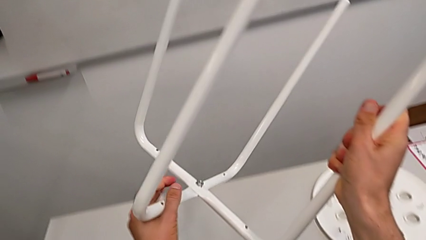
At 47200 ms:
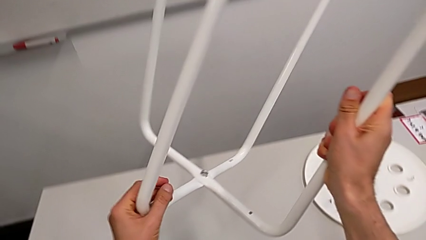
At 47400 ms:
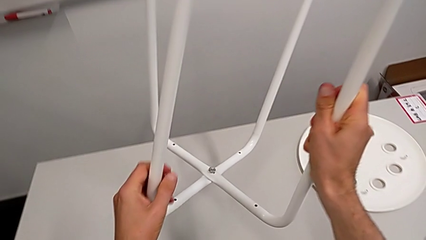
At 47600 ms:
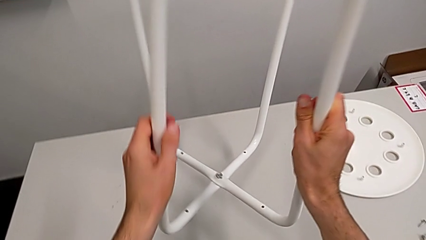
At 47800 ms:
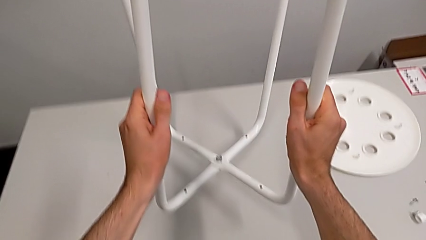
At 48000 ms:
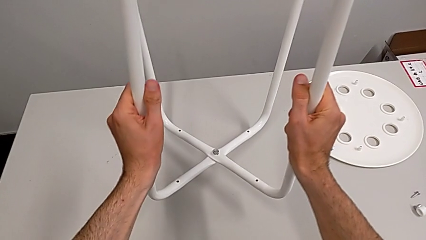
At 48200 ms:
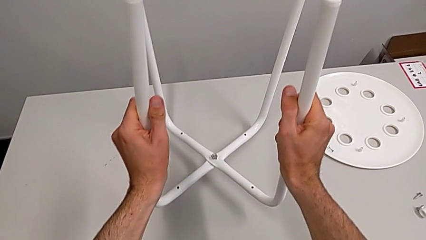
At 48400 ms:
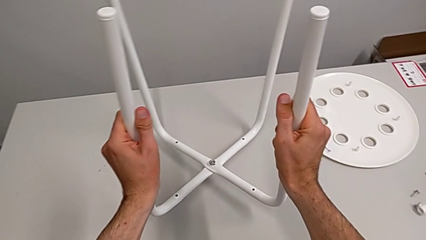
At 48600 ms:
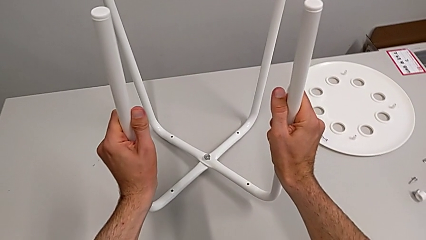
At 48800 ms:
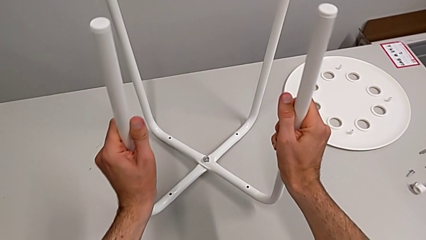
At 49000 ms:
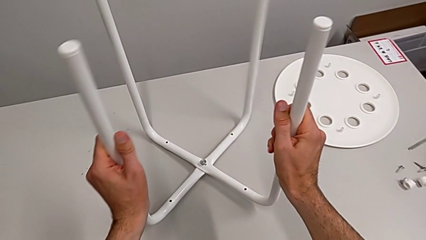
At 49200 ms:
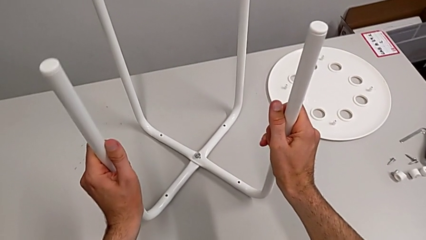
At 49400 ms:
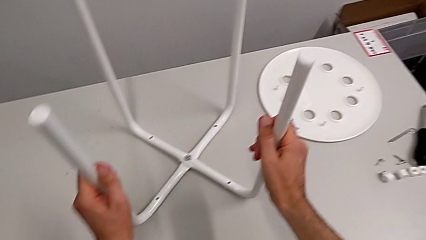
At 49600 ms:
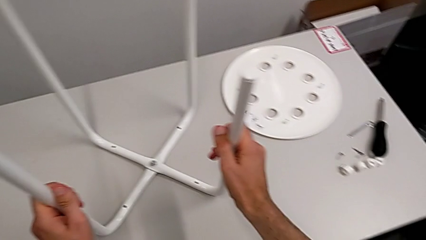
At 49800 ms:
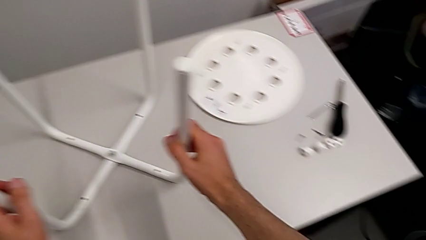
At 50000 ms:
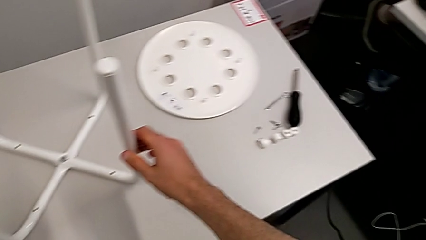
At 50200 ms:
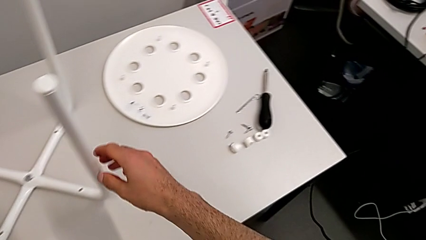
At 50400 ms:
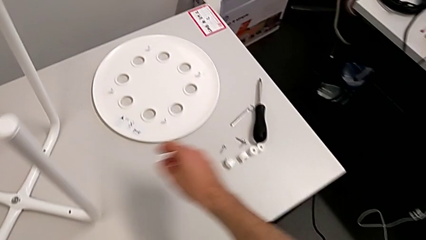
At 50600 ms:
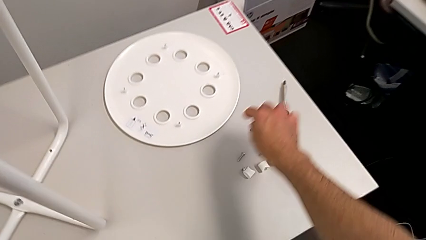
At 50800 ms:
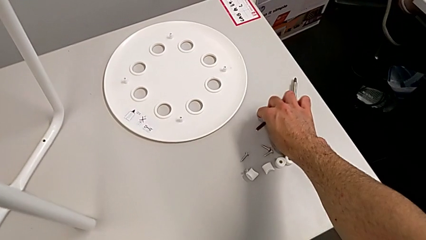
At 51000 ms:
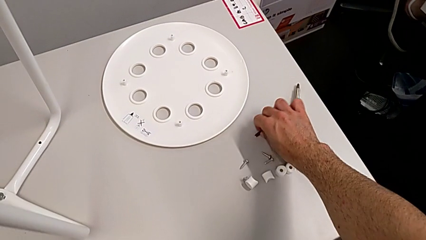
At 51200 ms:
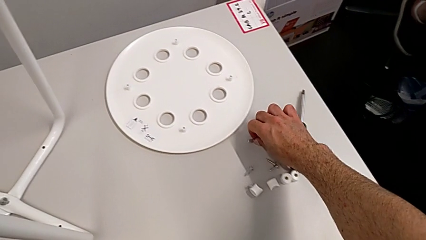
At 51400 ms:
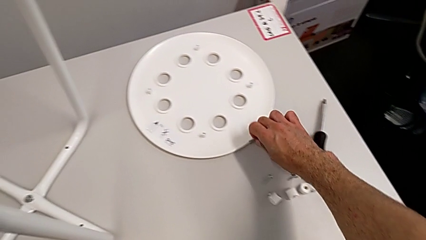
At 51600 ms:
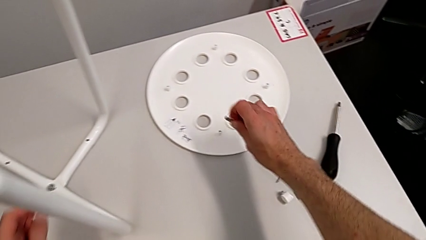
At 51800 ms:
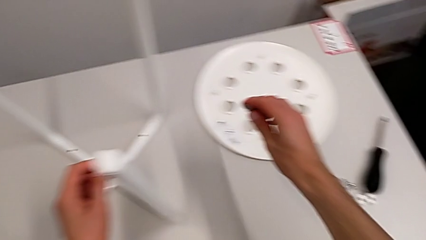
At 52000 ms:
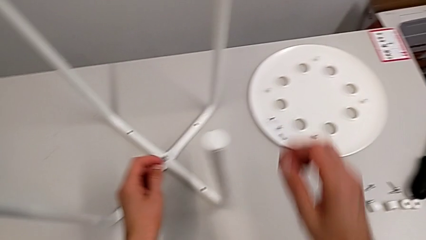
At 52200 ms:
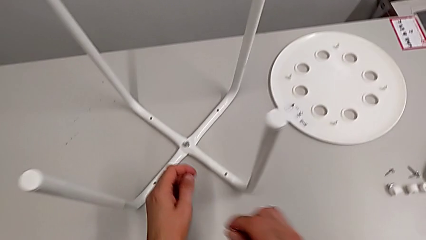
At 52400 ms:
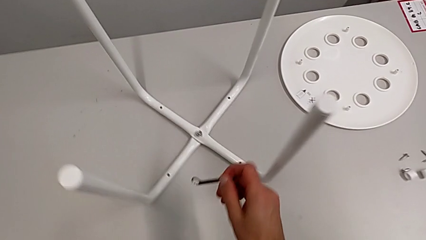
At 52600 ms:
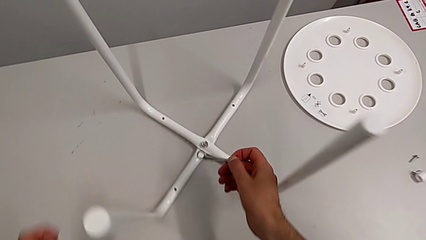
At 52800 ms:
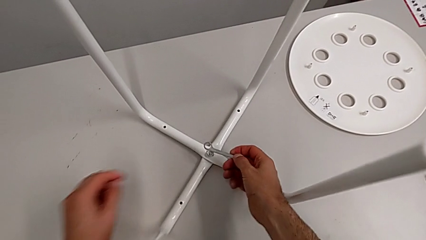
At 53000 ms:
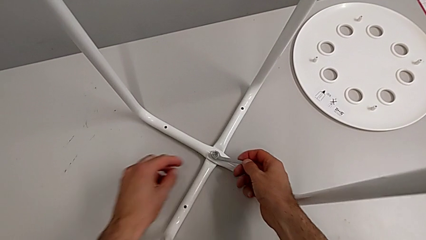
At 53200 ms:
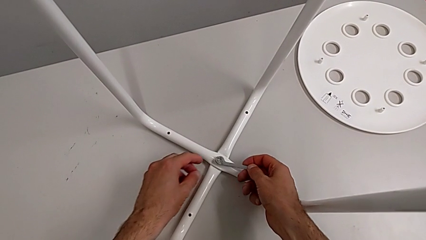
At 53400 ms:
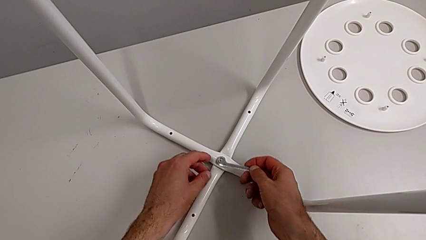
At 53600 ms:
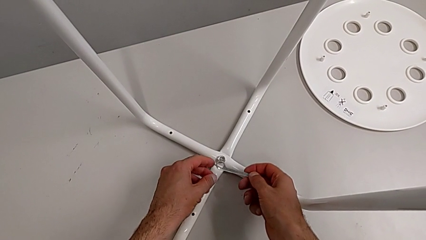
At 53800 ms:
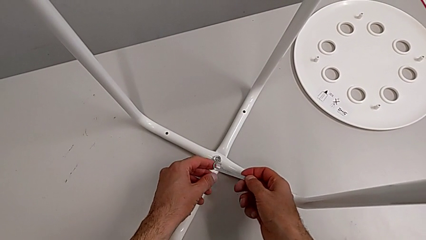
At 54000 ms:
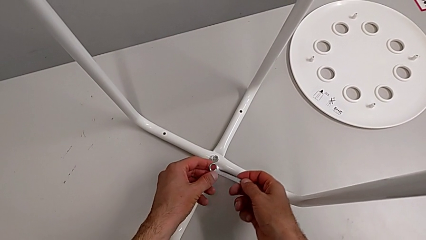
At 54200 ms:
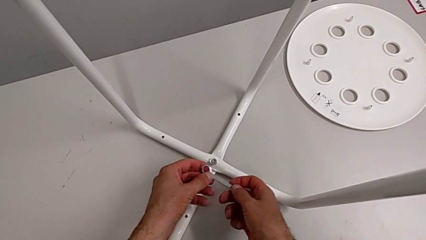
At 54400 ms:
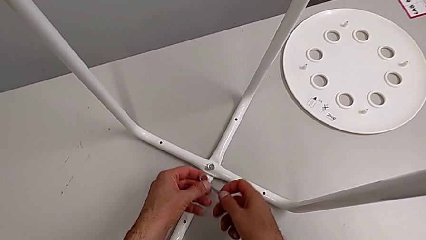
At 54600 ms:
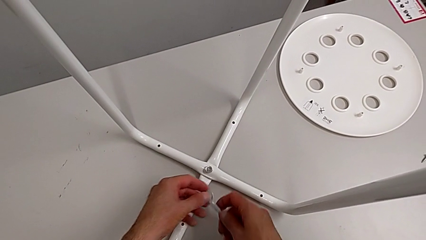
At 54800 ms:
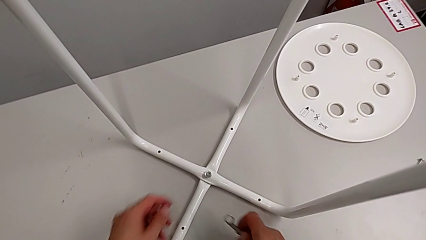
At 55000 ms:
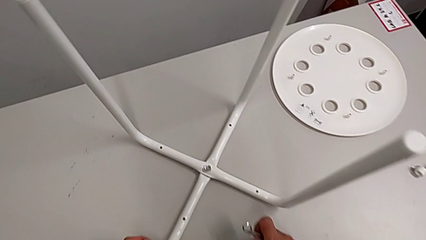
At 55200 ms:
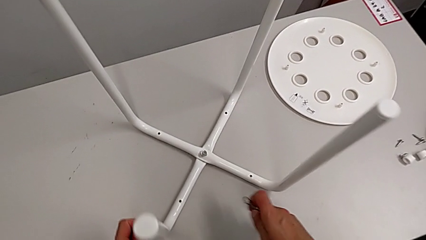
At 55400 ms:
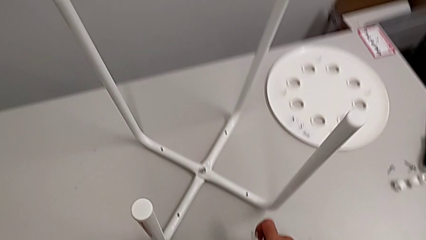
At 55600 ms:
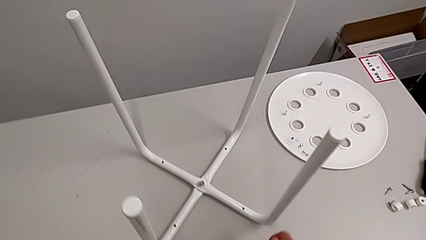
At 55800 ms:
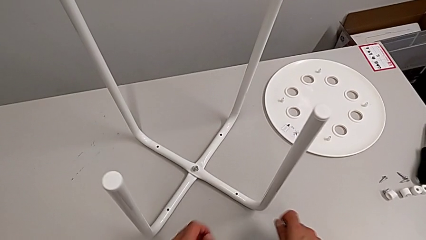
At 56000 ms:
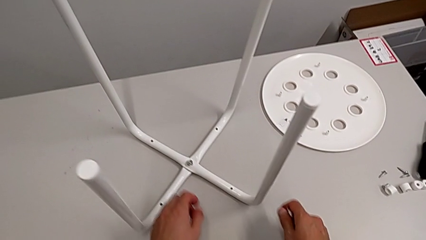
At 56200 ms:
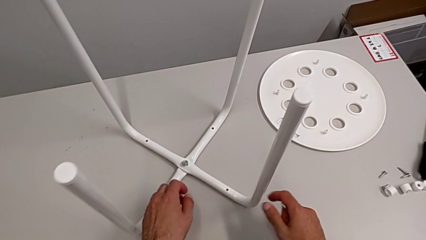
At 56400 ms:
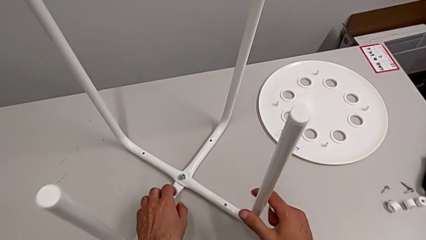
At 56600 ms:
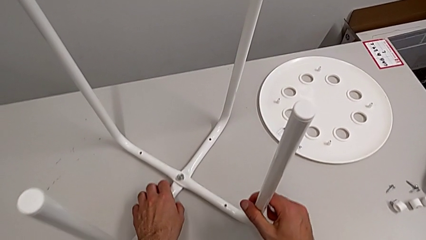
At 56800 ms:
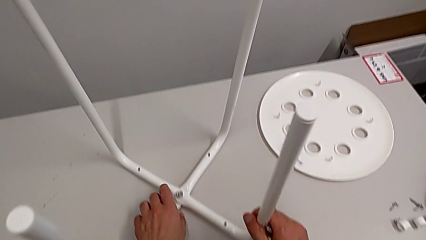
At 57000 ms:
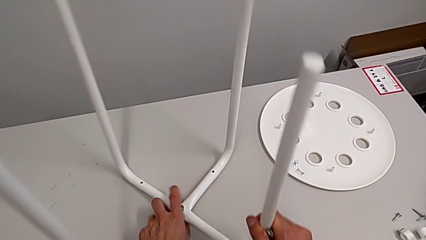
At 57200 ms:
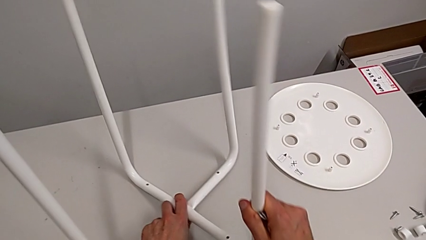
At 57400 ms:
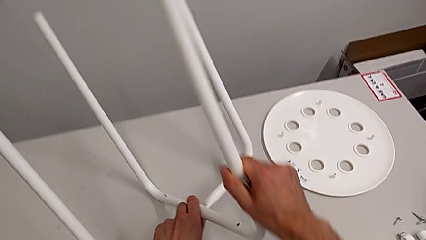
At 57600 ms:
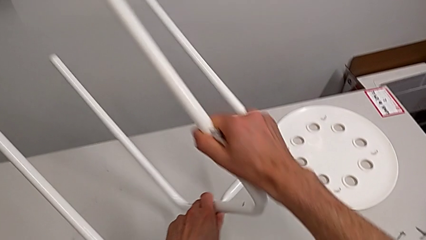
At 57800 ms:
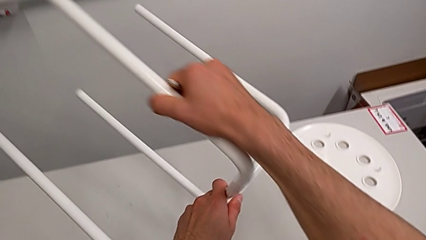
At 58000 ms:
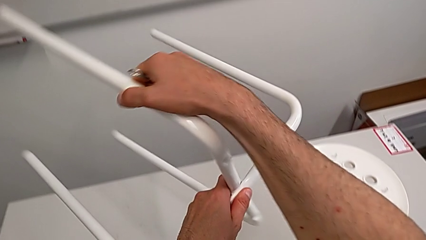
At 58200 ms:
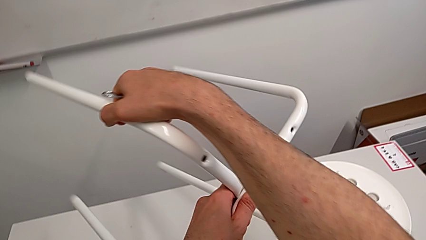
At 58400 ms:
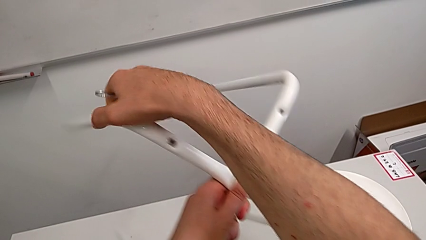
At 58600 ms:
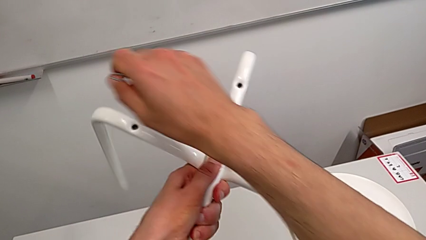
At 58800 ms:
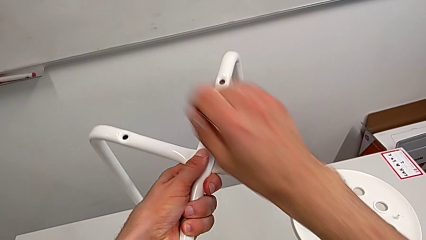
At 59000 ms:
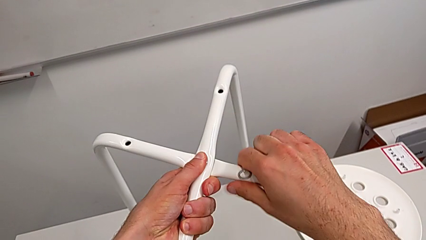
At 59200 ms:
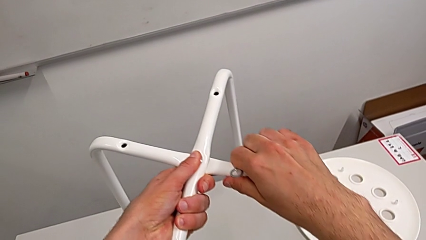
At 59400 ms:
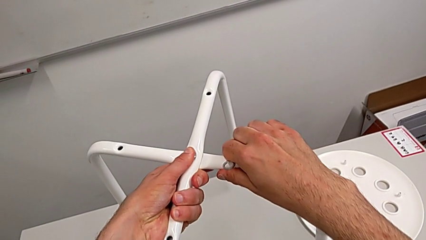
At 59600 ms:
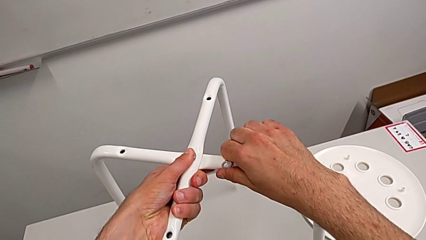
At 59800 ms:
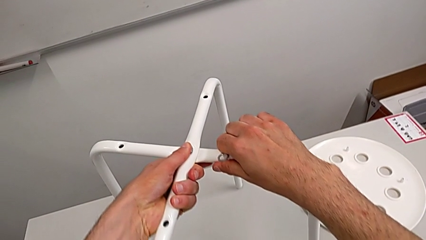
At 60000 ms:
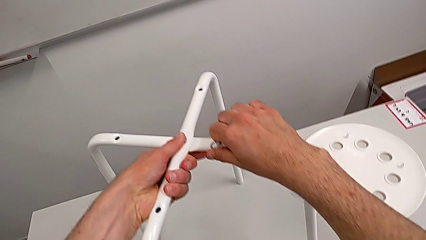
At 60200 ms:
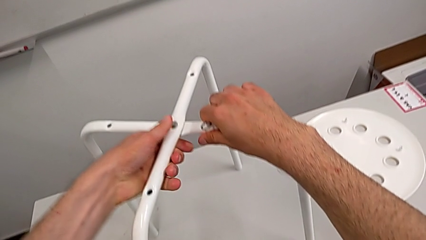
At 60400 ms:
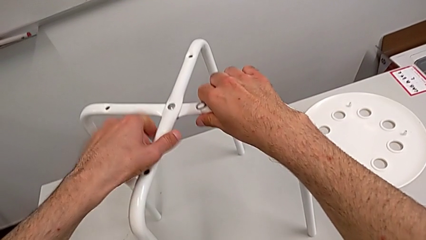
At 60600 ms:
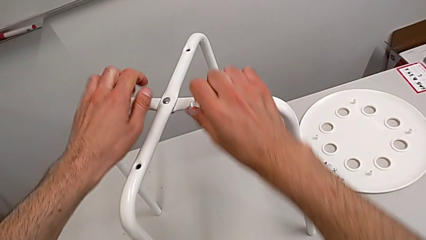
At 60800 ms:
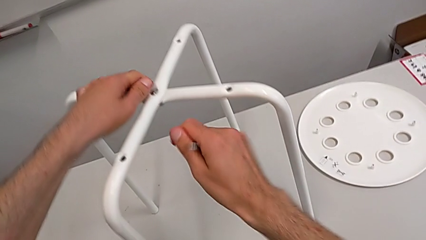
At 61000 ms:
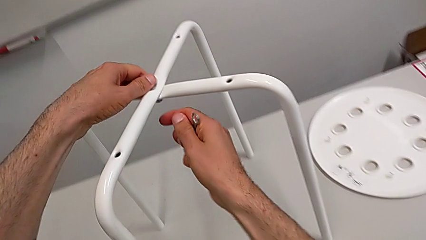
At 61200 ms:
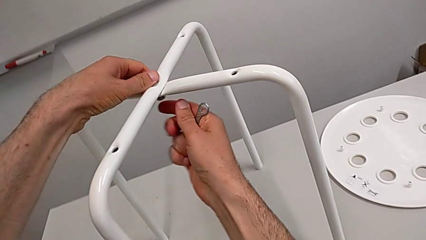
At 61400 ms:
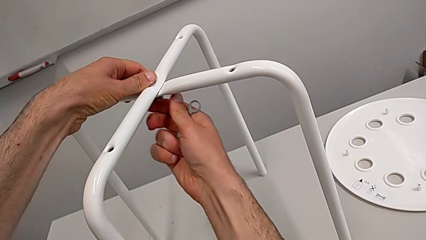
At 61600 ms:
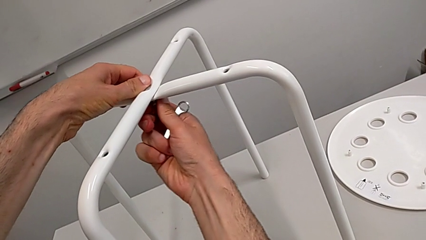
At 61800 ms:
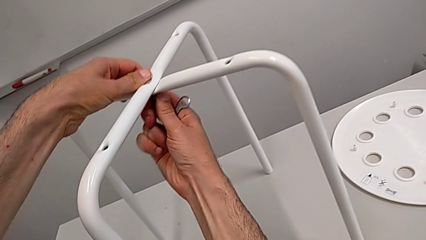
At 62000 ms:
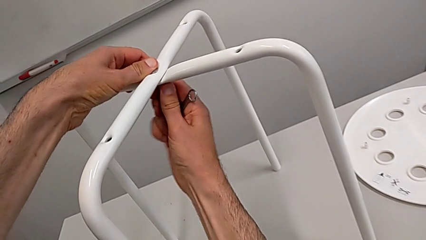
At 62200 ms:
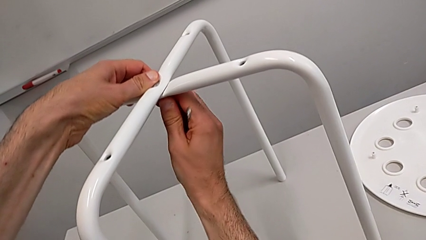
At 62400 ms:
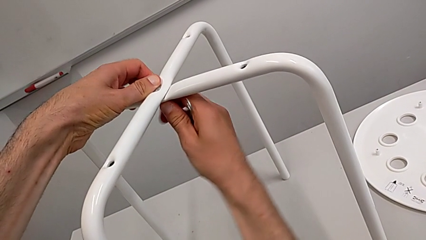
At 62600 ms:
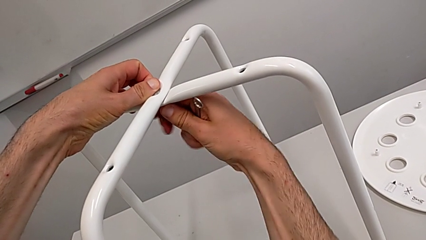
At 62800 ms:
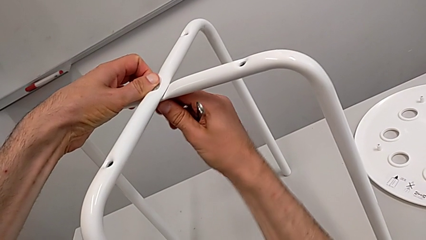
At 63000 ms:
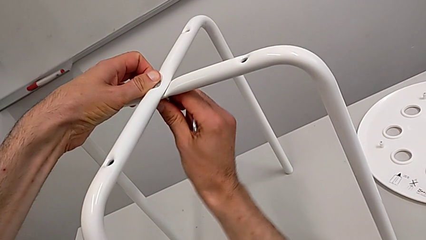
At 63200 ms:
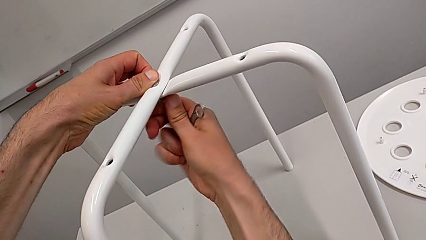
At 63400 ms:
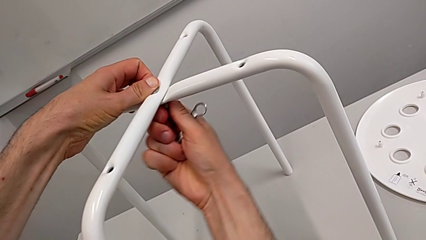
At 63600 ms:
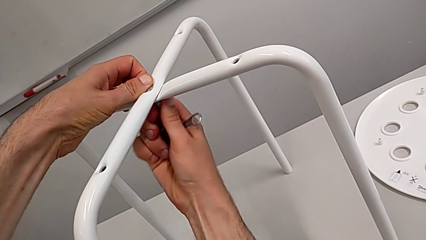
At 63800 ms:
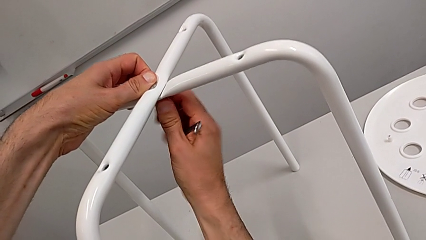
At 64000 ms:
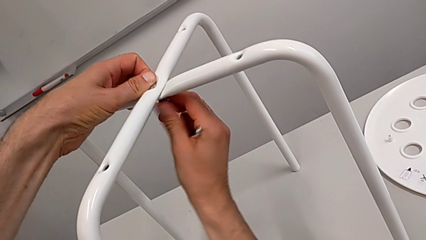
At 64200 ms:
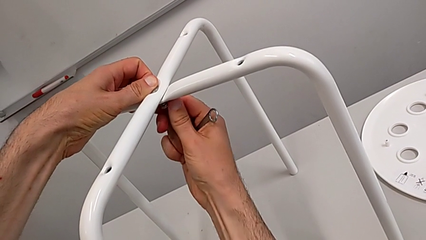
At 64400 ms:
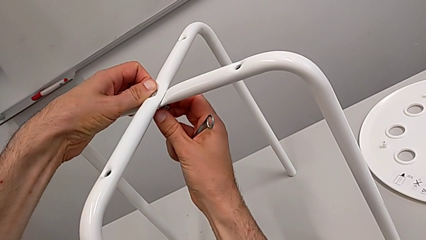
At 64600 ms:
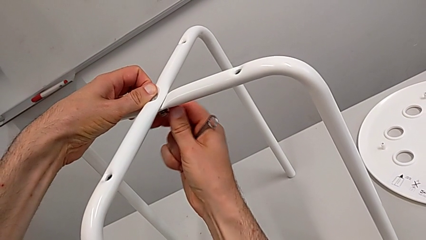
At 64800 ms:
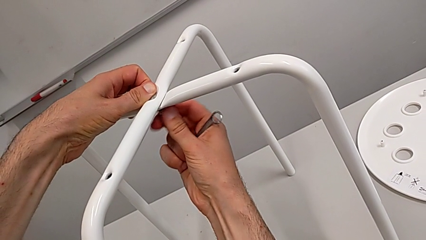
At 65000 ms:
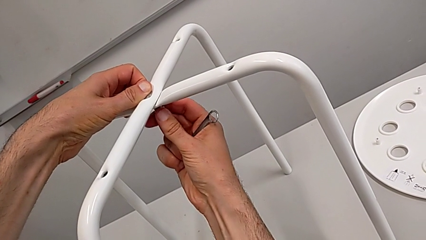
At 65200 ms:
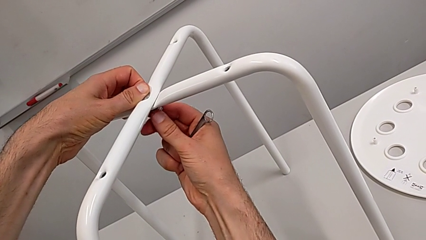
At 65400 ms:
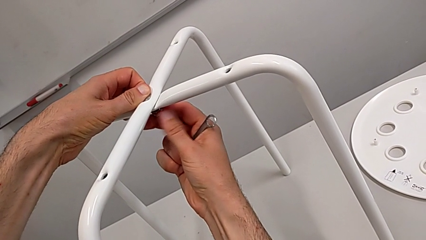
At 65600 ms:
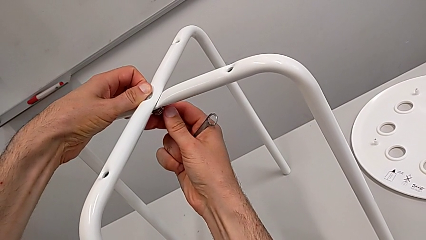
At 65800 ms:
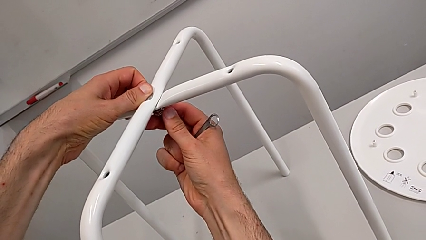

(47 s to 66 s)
The camera wearer is screwing the legs. They place the leg, grab the Allen wrench, lift it, wrongly approach the hex nut, grab the hexagonal wrench, grab the leg, rotate it, place it, grab the hex nut and begin to wrongly screw it.
